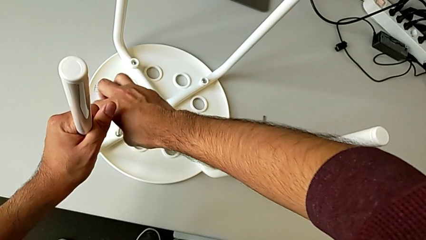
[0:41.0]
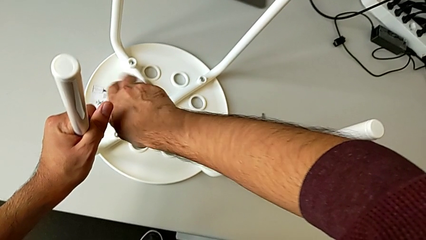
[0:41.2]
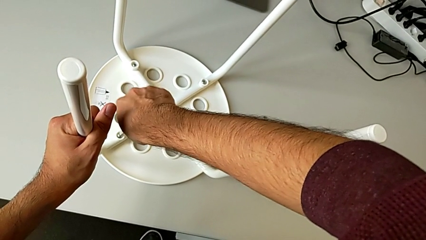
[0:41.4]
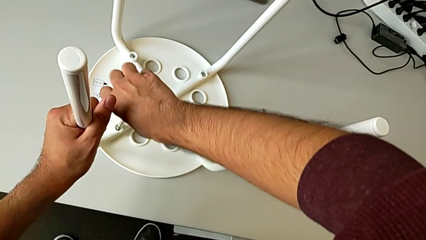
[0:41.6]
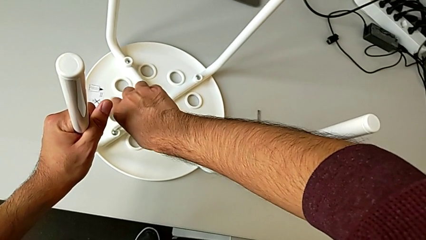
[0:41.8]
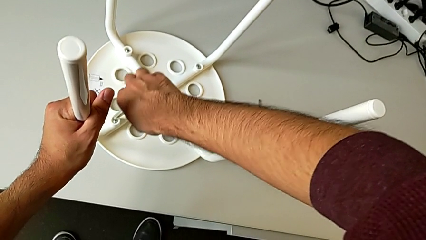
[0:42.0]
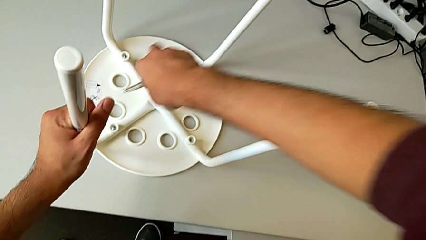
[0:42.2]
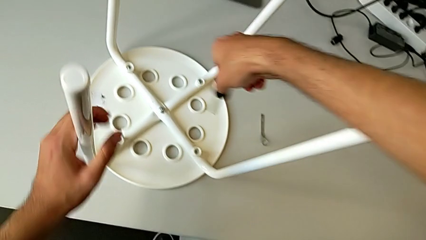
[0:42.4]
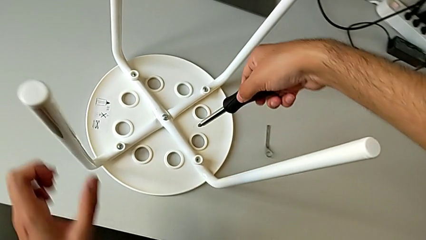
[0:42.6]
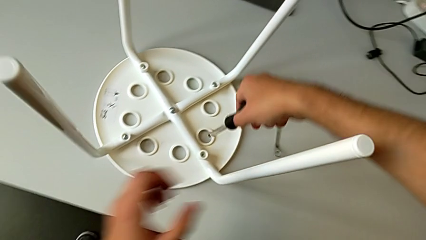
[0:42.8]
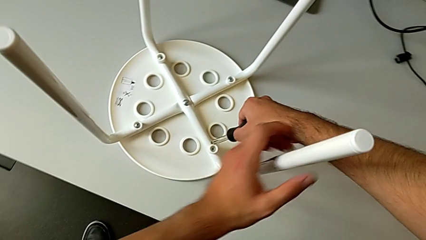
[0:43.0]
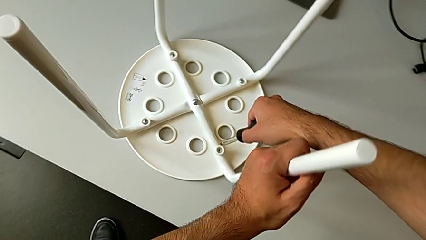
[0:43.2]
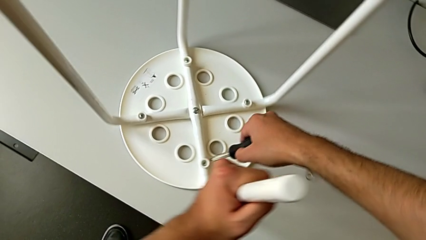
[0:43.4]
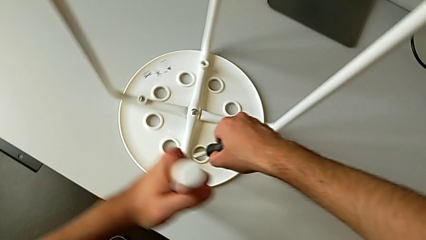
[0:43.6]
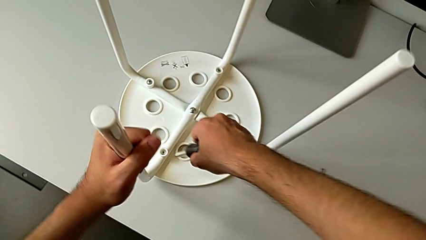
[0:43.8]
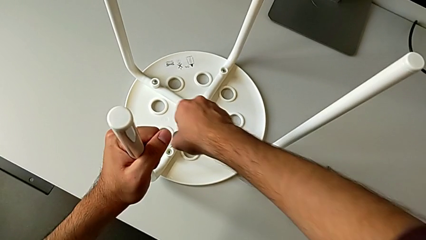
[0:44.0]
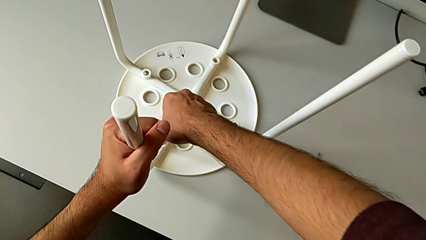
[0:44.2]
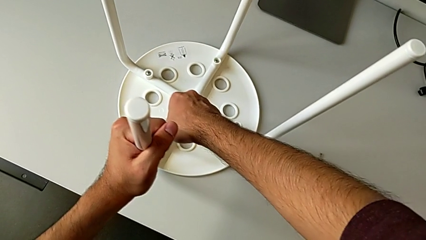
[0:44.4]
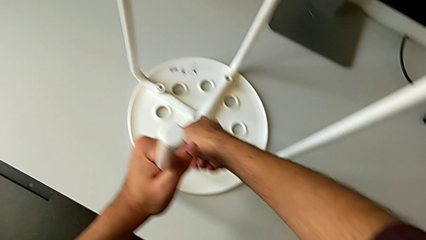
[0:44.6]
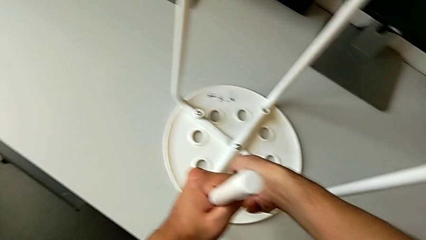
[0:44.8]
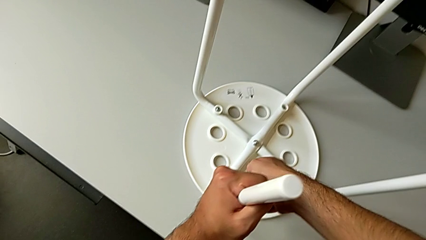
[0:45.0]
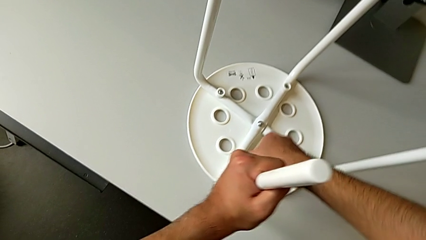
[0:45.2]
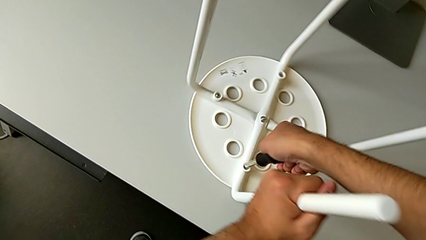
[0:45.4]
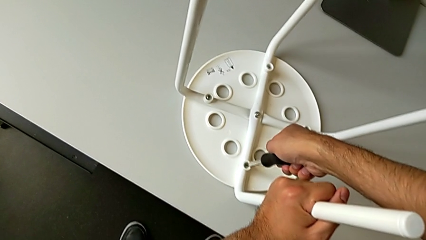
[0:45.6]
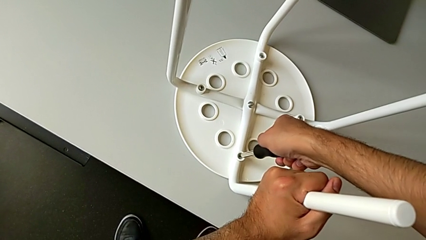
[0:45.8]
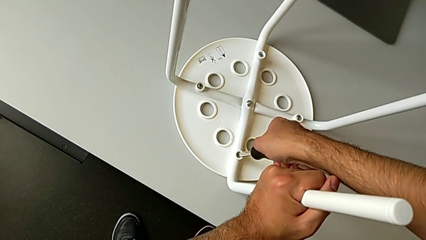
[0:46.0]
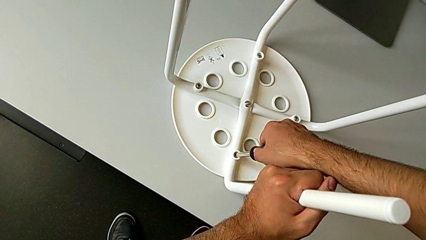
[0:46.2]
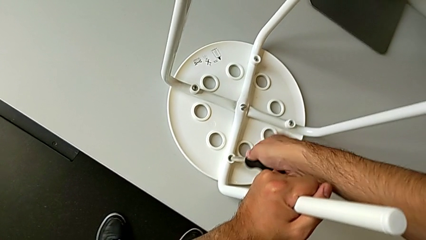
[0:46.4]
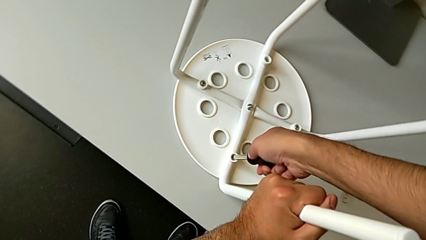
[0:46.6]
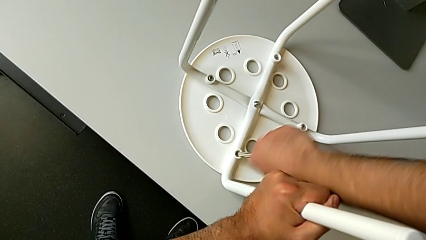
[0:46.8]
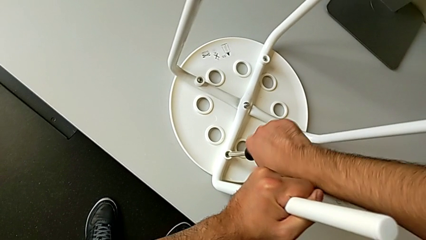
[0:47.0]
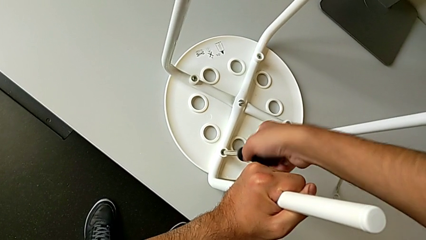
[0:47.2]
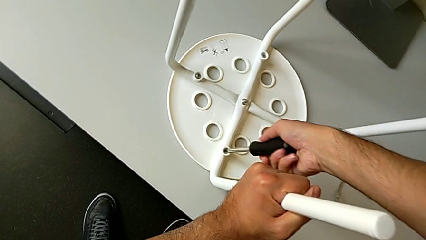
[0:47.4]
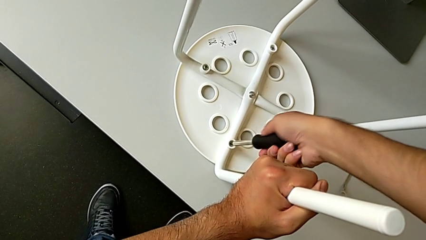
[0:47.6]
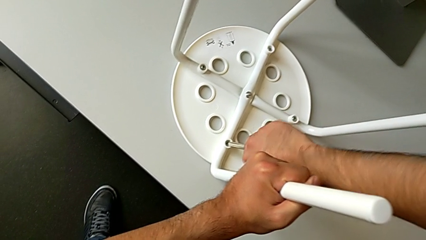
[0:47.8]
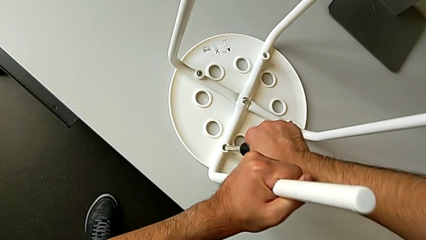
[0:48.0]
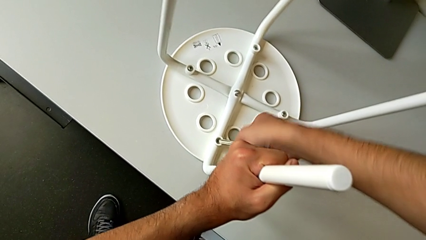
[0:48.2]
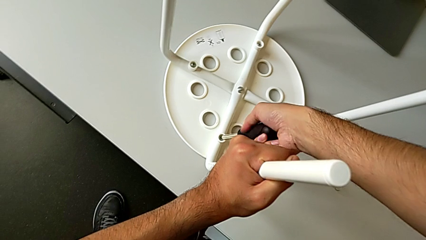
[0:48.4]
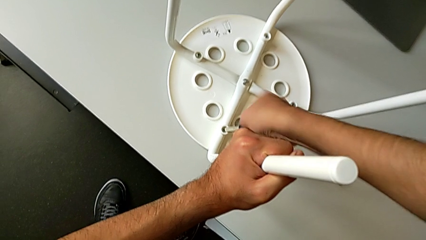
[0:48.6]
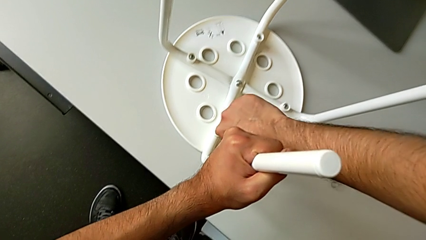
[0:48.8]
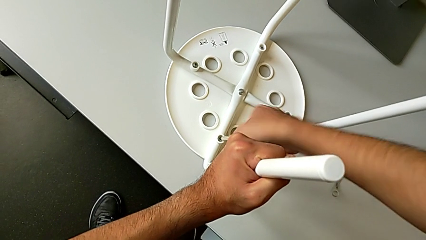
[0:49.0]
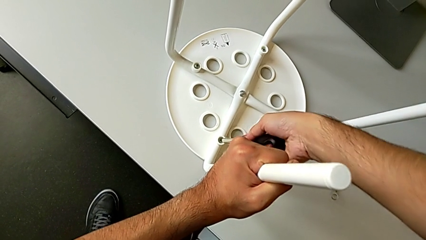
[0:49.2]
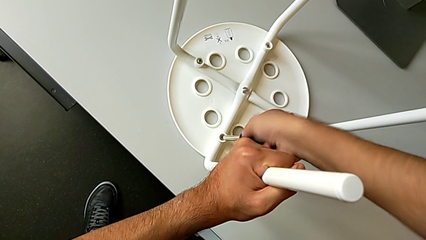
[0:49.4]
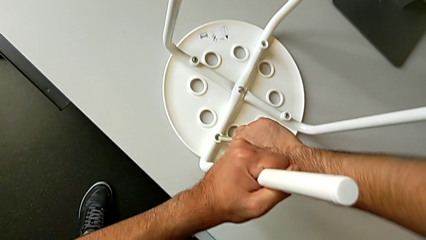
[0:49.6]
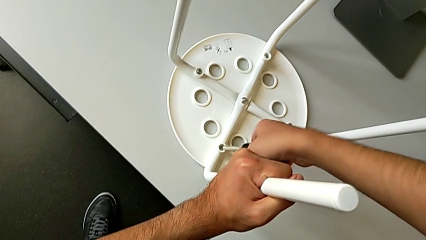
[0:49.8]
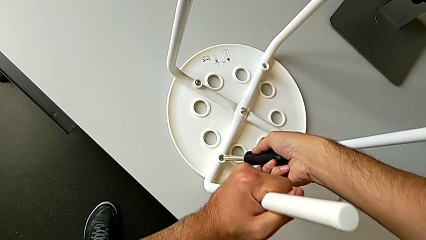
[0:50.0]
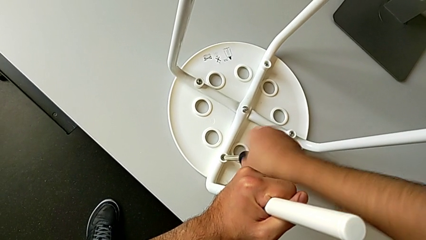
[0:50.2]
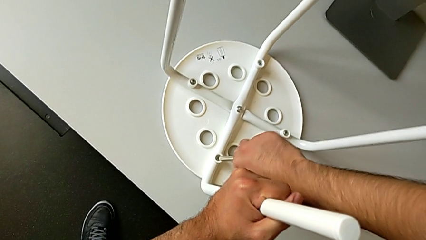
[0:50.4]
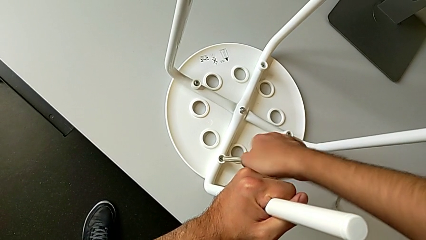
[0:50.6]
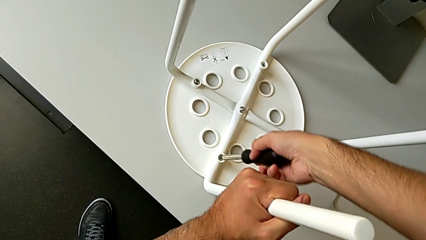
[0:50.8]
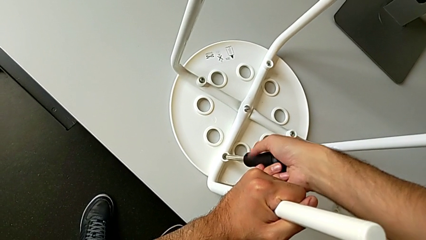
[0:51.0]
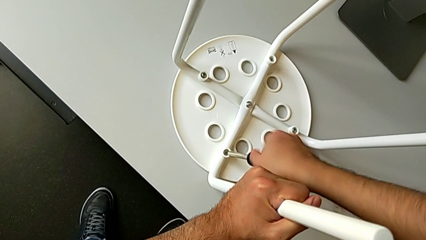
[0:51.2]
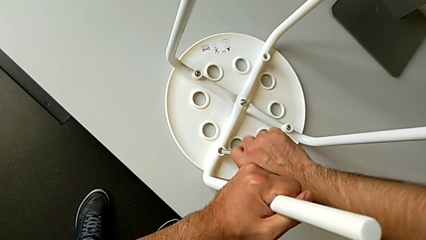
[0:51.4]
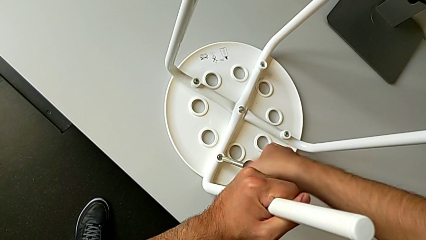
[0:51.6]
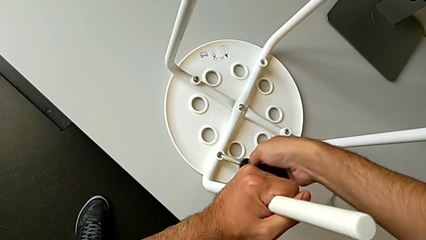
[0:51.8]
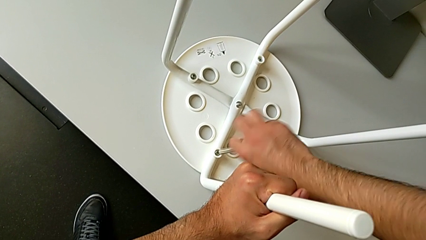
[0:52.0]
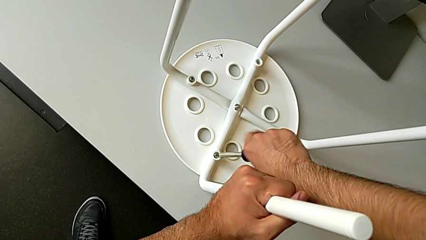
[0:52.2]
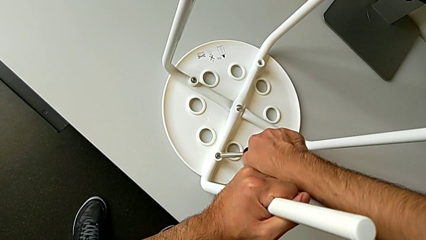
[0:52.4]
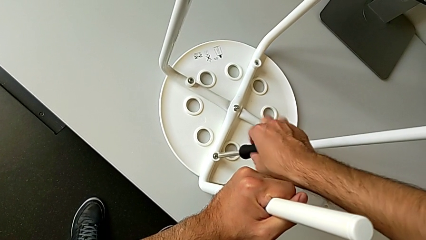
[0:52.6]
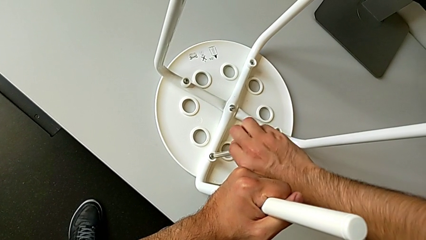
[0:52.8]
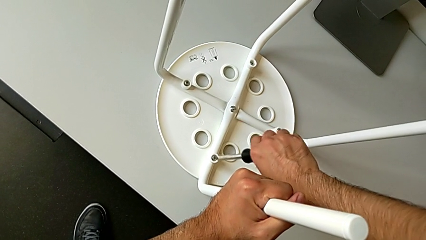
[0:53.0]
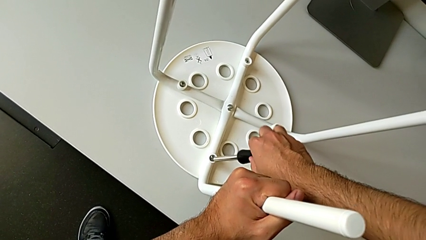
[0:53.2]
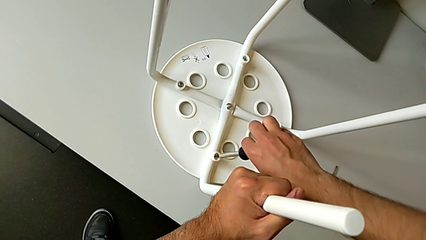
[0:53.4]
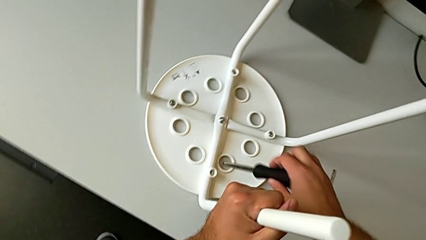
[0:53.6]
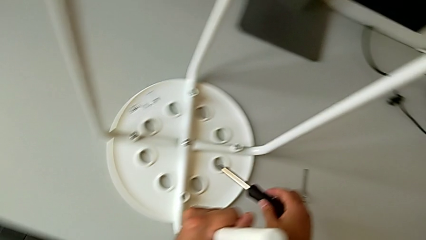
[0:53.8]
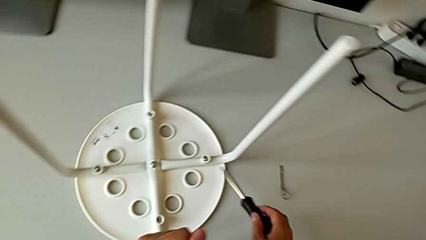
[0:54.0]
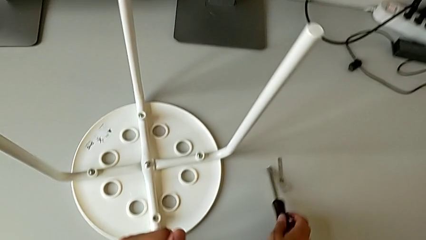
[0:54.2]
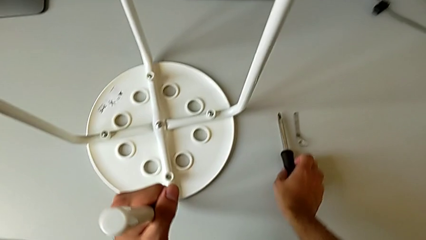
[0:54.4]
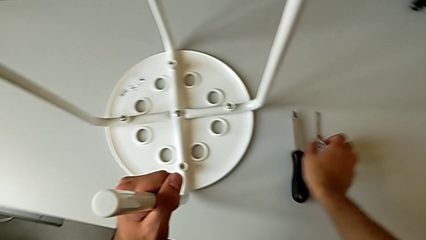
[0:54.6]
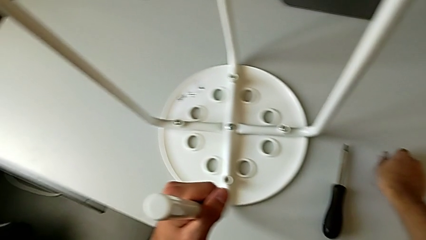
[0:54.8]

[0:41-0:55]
The camera wearer is unscrewing the screw. They withdraw the screwdriver, rotate the fourth screw, insert the screwdriver with the right hand, rotate the stool with the left hand, unscrew the fourth screw, withdraw the screwdriver and place it.

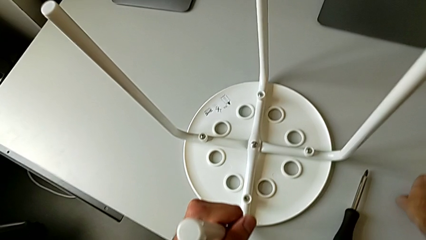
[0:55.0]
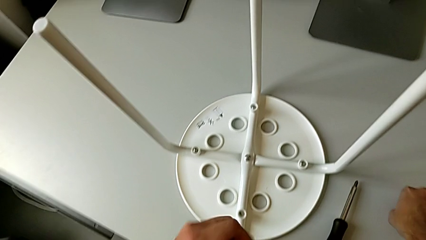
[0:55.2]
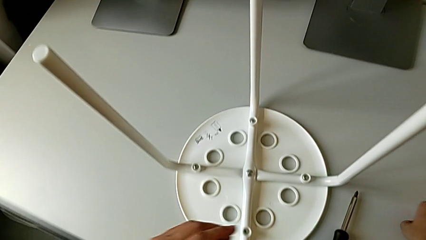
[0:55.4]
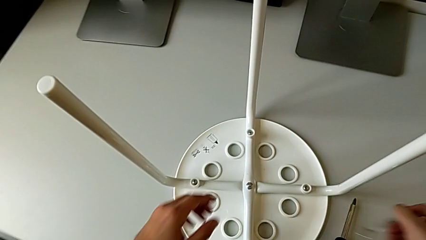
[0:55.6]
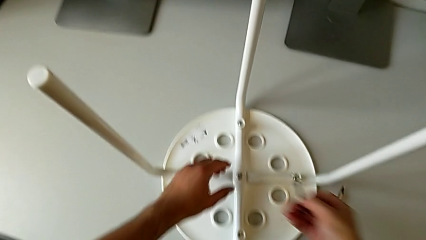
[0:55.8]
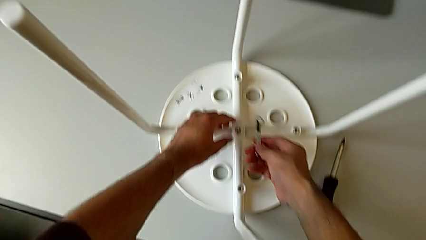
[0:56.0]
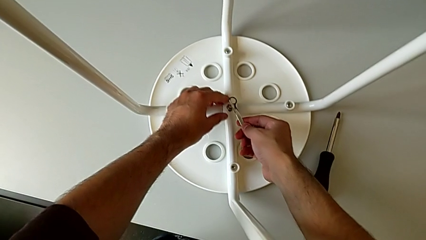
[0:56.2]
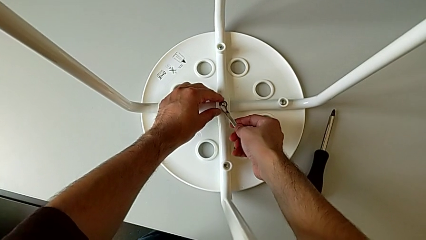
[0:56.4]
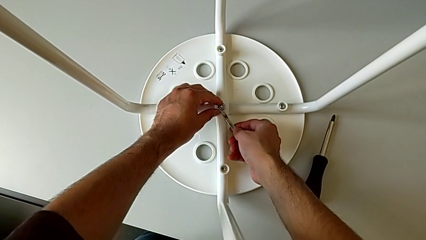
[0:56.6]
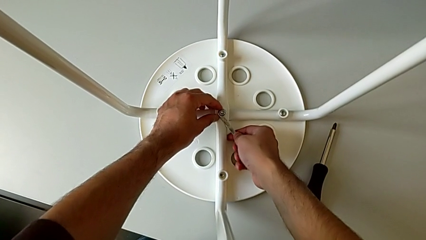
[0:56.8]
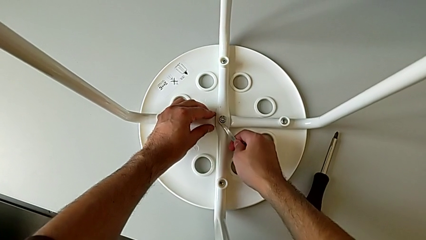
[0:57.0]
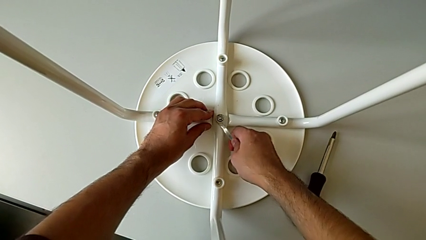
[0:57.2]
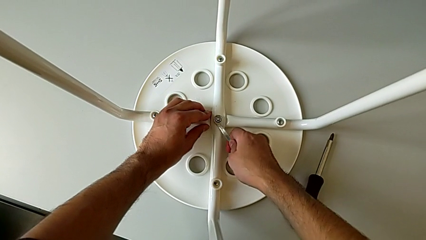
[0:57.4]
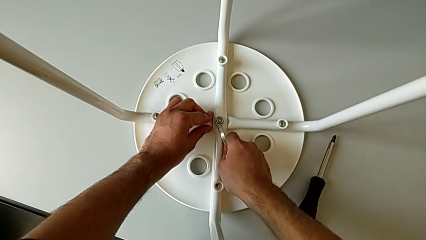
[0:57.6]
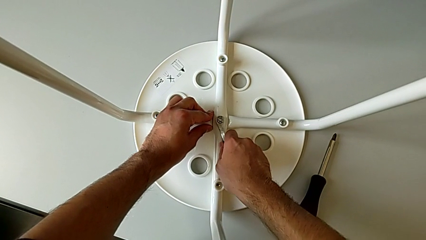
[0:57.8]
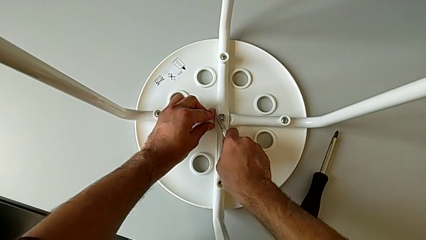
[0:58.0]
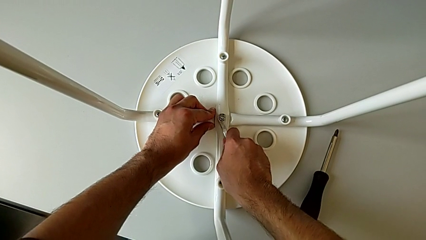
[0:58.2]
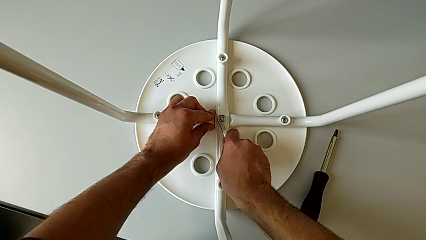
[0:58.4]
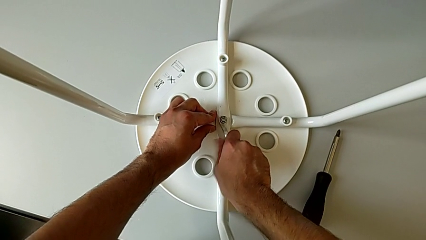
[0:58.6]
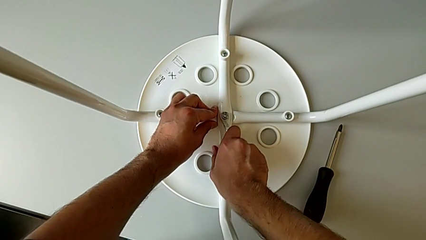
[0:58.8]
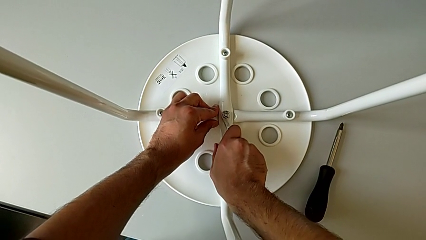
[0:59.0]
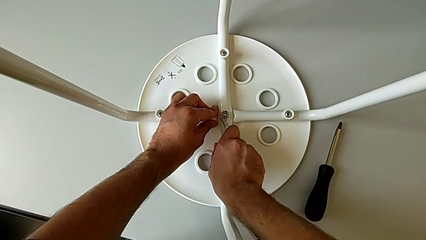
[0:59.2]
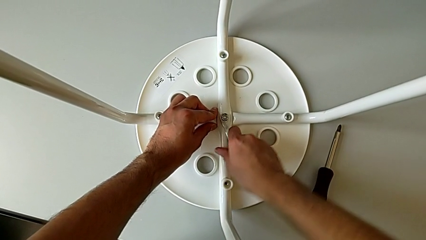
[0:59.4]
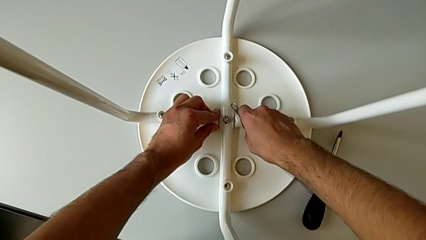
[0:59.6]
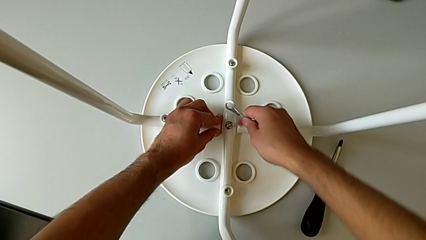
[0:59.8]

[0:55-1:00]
The camera wearer is removing the screw from the center of the chair using a wrench. They grab the hexagonal wrench, insert it, unscrew the hex nut and withdraw the hexagonal wrench.
